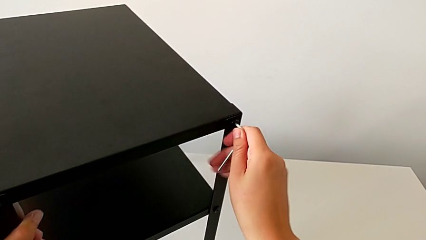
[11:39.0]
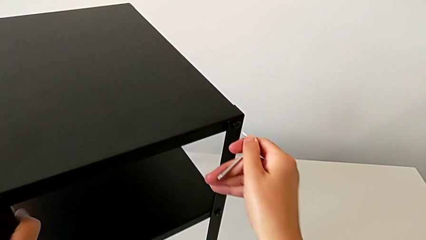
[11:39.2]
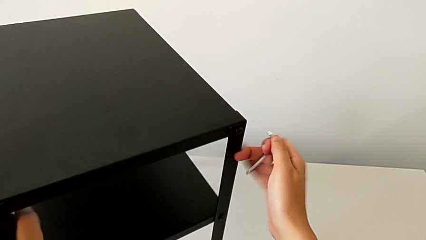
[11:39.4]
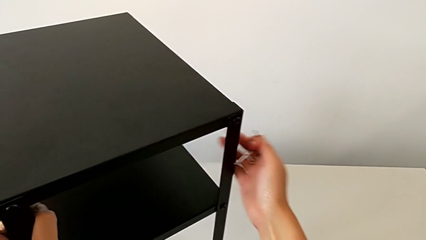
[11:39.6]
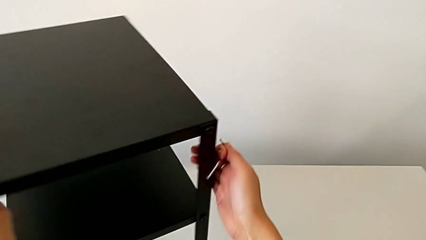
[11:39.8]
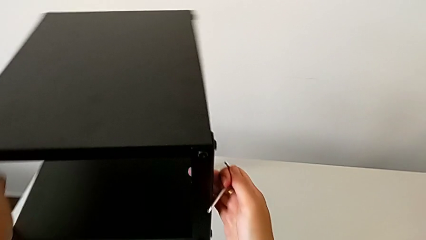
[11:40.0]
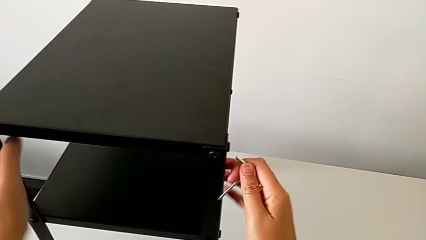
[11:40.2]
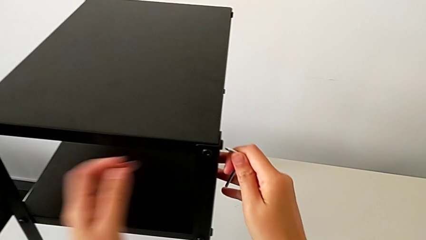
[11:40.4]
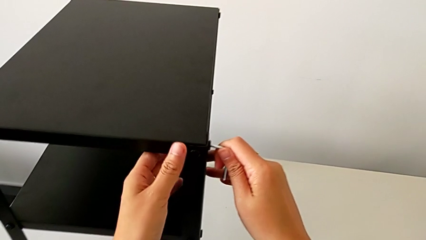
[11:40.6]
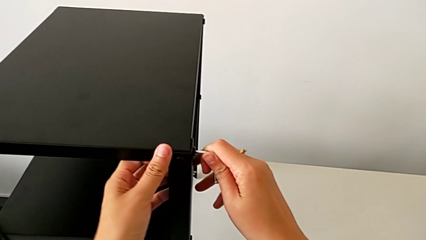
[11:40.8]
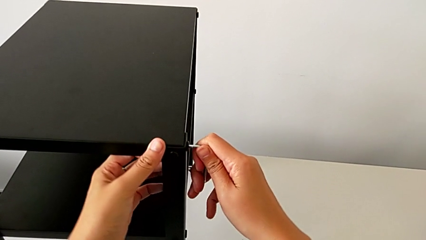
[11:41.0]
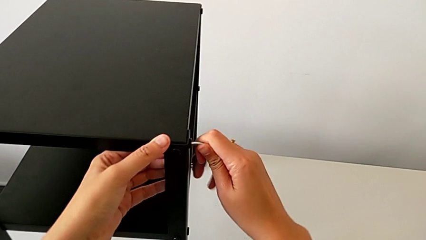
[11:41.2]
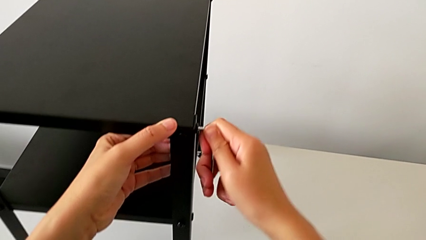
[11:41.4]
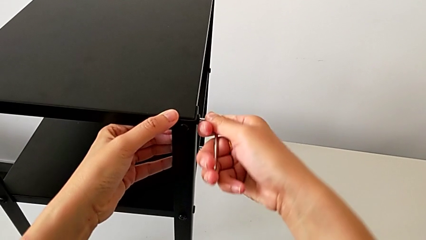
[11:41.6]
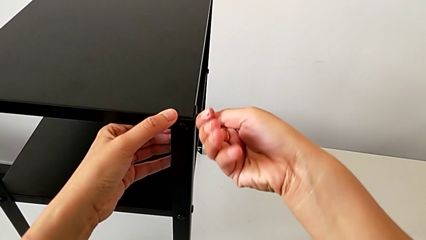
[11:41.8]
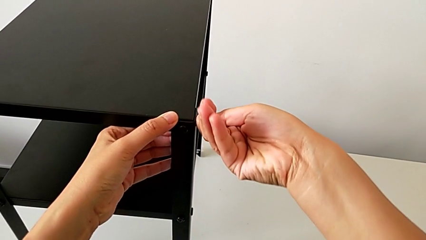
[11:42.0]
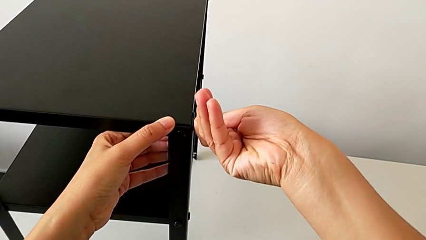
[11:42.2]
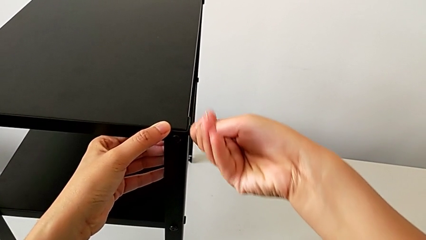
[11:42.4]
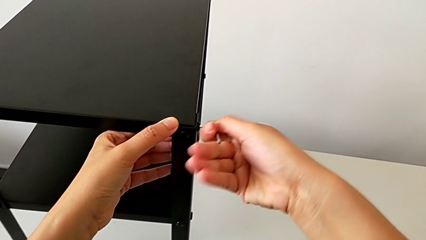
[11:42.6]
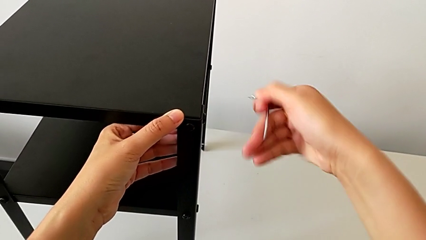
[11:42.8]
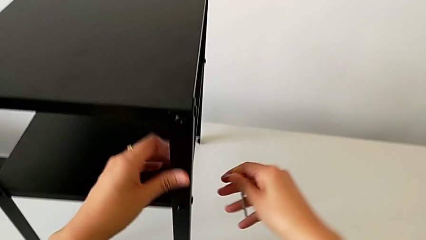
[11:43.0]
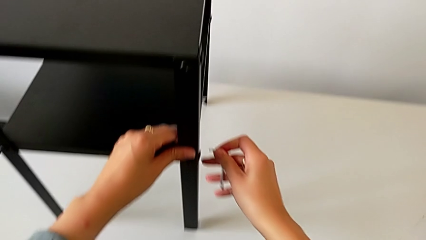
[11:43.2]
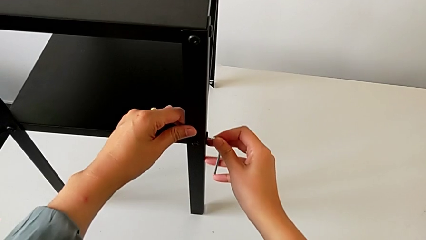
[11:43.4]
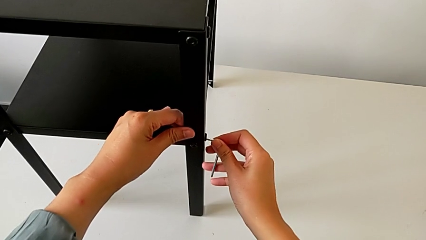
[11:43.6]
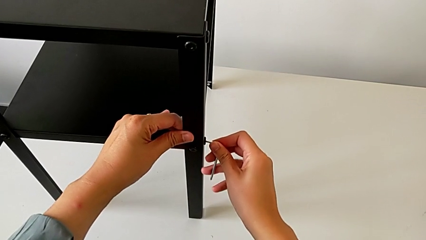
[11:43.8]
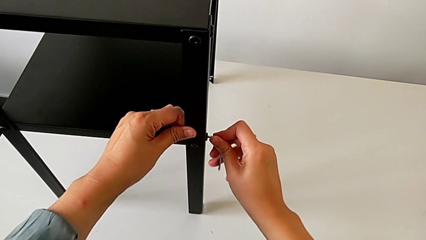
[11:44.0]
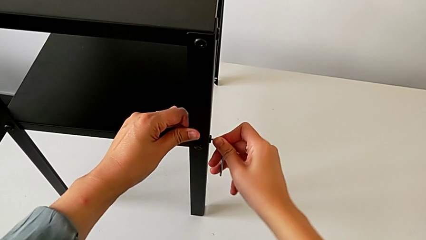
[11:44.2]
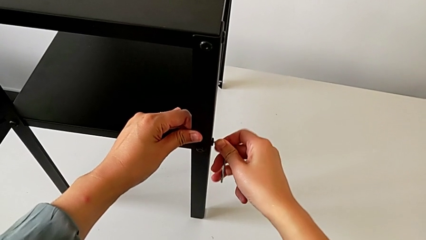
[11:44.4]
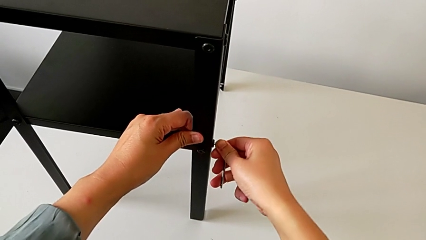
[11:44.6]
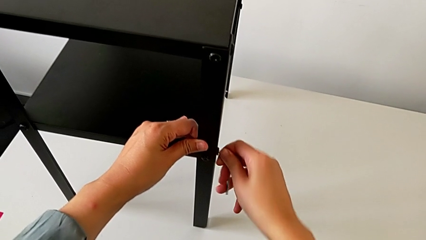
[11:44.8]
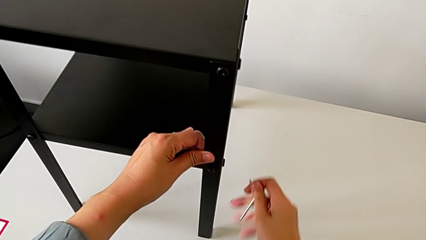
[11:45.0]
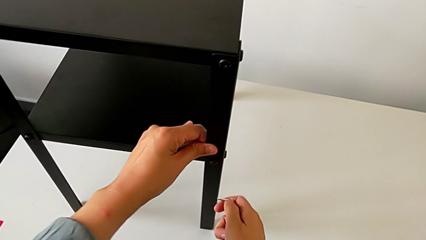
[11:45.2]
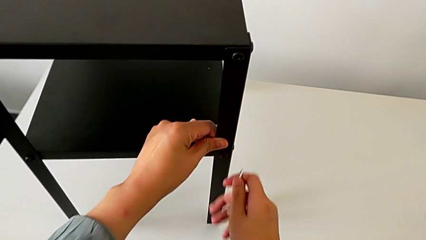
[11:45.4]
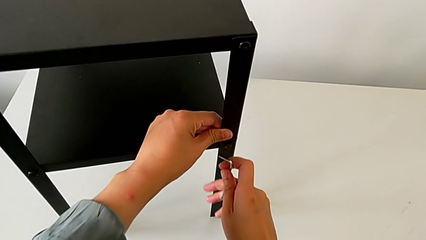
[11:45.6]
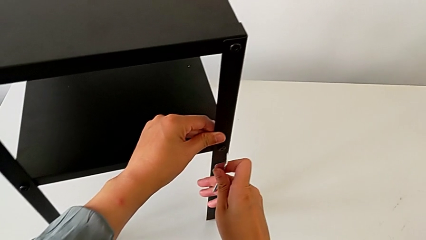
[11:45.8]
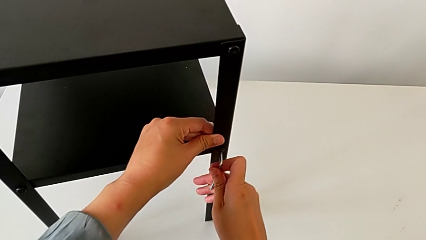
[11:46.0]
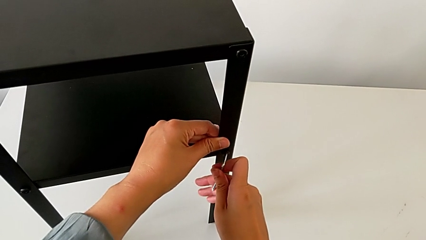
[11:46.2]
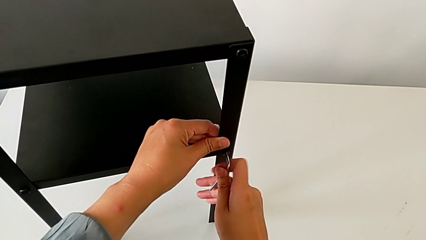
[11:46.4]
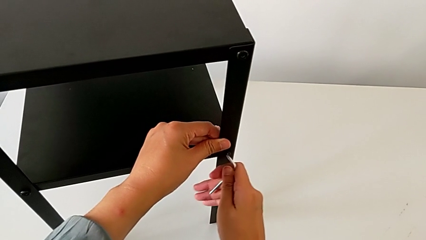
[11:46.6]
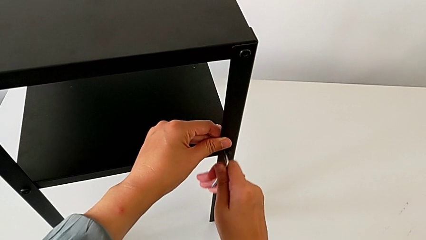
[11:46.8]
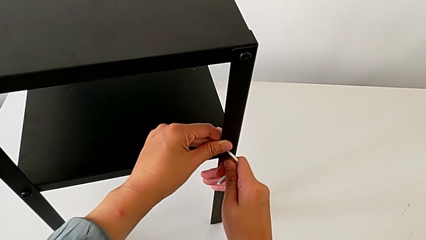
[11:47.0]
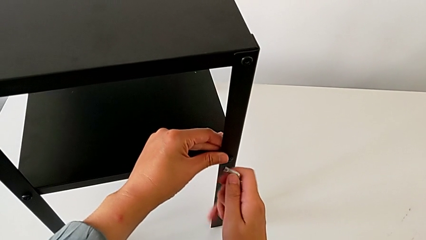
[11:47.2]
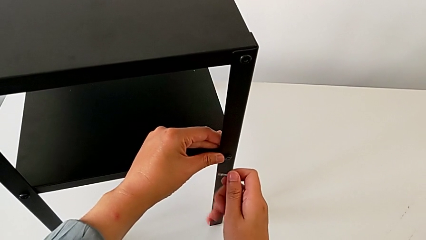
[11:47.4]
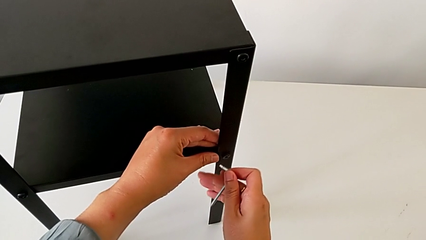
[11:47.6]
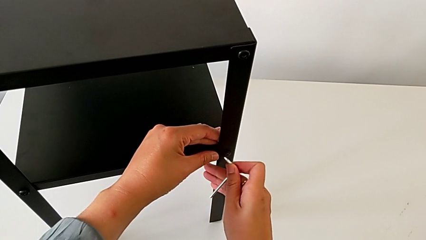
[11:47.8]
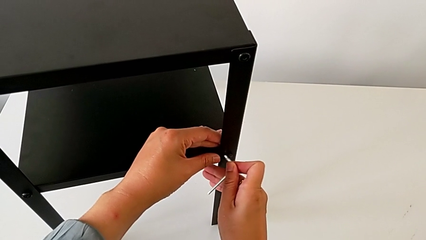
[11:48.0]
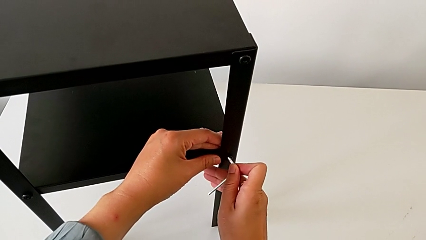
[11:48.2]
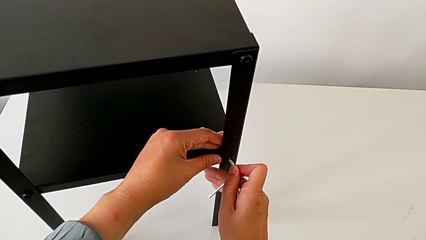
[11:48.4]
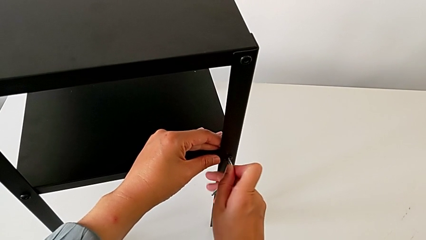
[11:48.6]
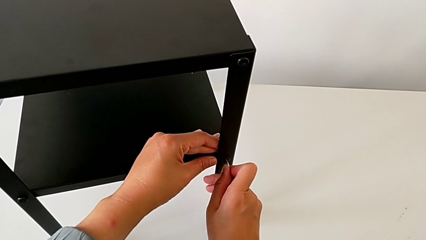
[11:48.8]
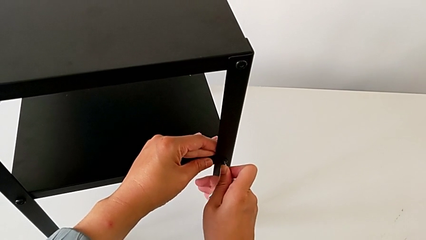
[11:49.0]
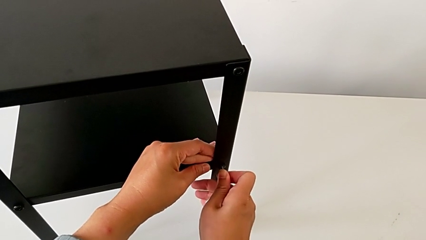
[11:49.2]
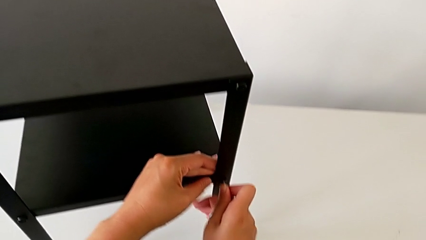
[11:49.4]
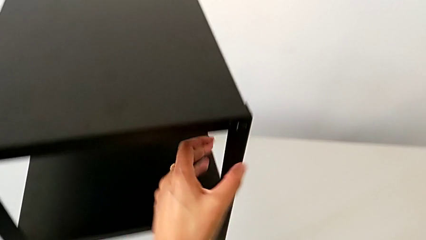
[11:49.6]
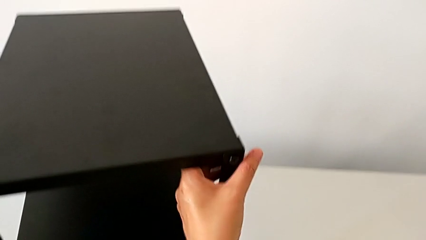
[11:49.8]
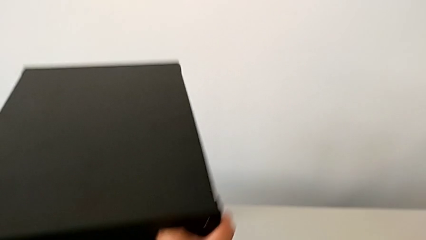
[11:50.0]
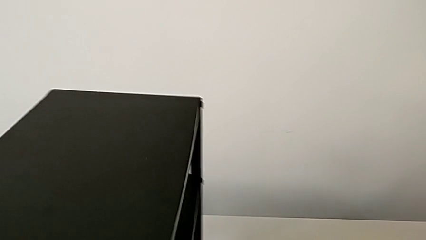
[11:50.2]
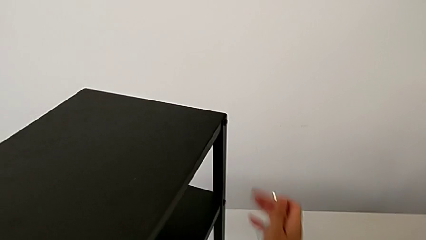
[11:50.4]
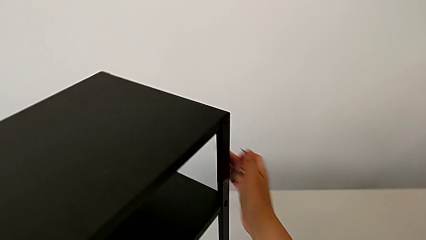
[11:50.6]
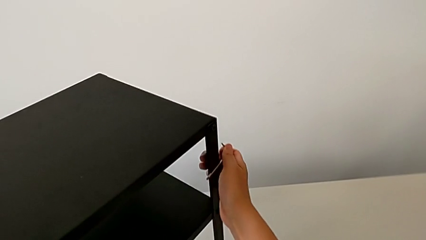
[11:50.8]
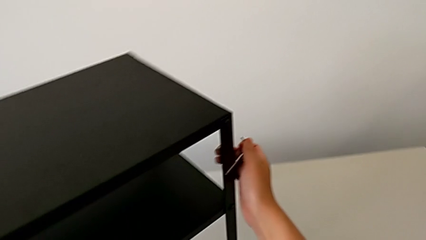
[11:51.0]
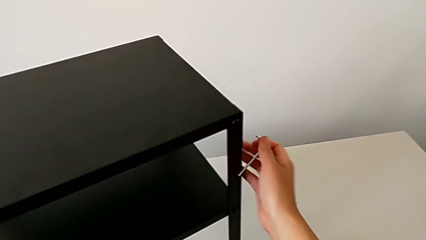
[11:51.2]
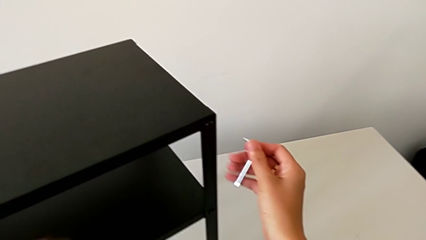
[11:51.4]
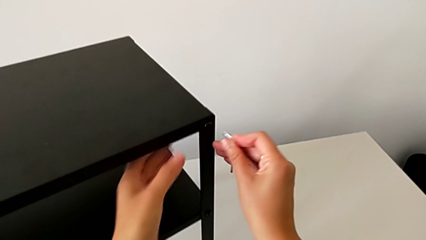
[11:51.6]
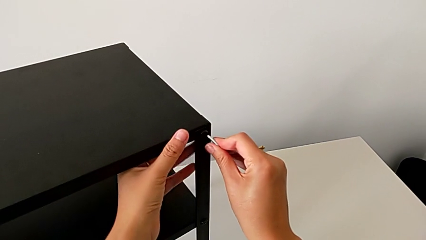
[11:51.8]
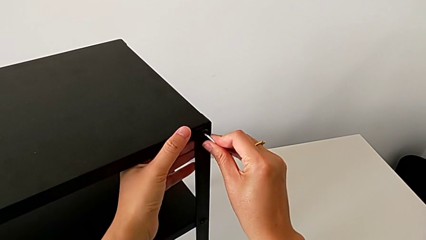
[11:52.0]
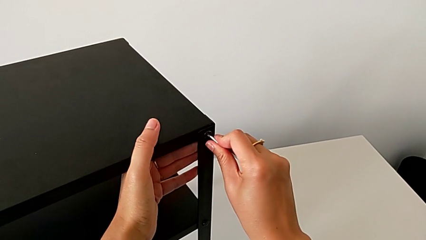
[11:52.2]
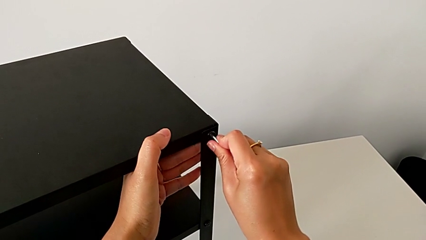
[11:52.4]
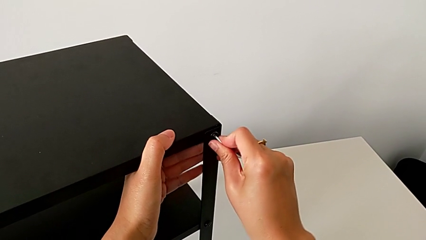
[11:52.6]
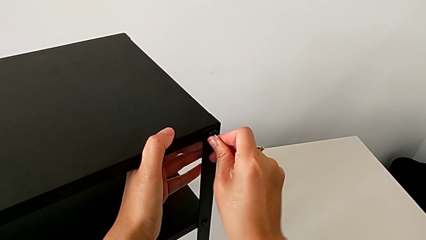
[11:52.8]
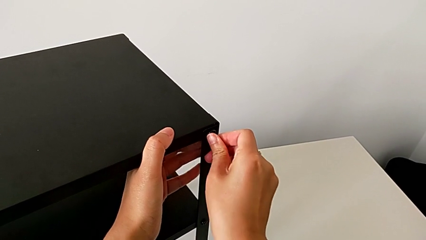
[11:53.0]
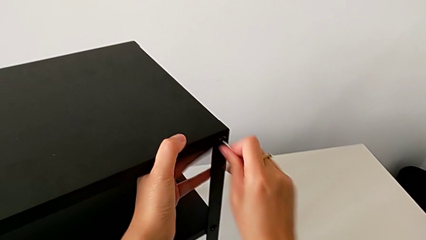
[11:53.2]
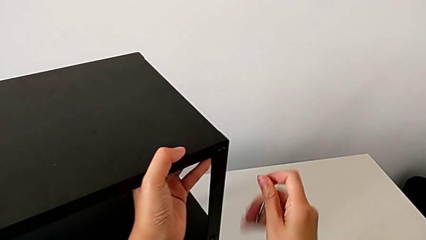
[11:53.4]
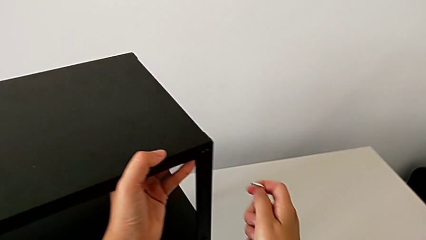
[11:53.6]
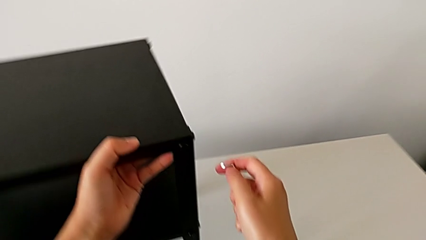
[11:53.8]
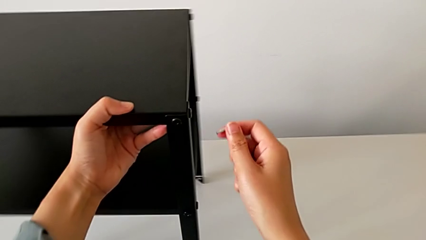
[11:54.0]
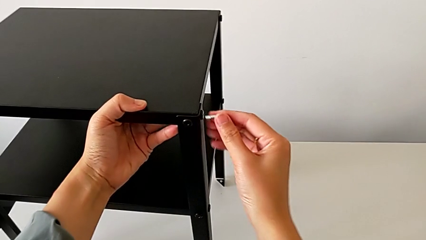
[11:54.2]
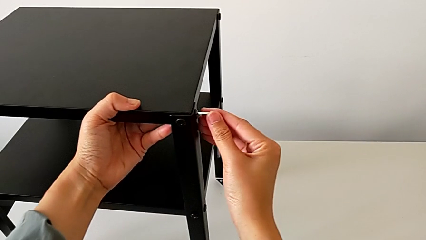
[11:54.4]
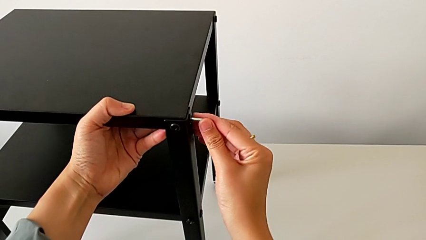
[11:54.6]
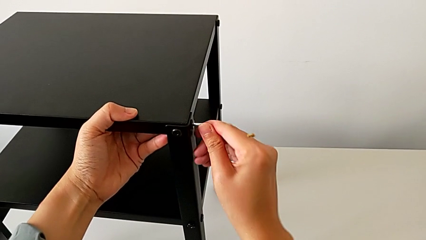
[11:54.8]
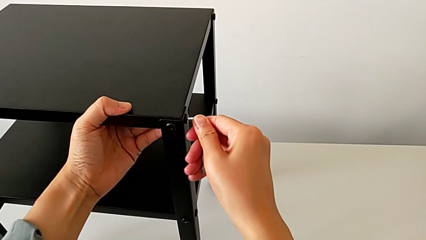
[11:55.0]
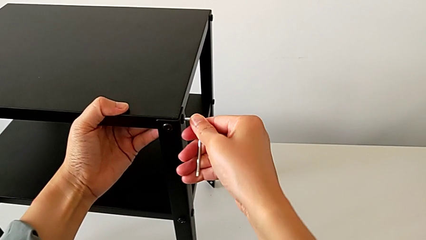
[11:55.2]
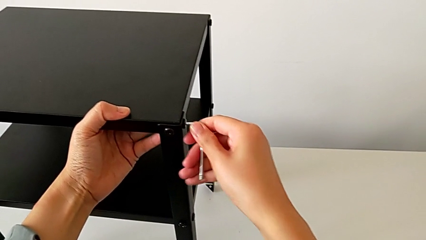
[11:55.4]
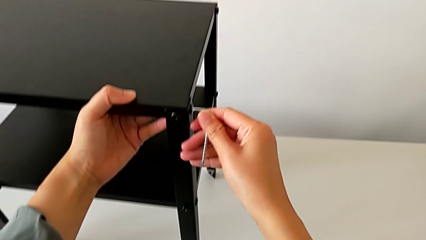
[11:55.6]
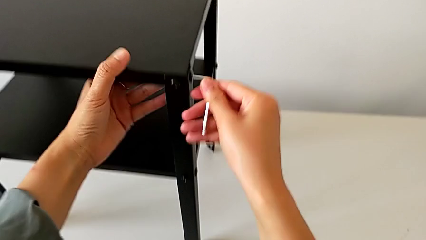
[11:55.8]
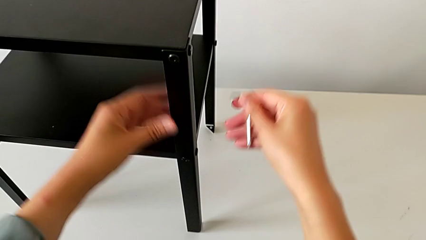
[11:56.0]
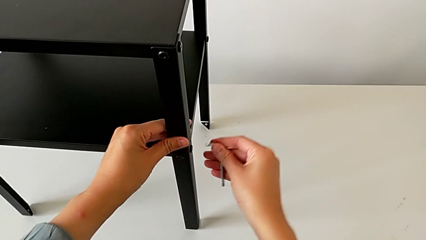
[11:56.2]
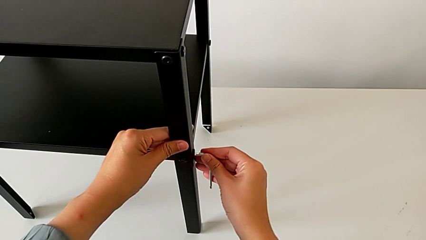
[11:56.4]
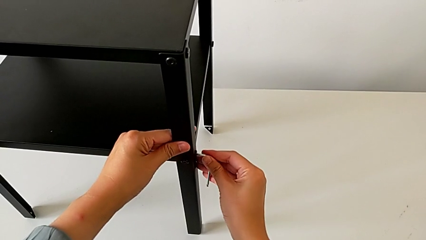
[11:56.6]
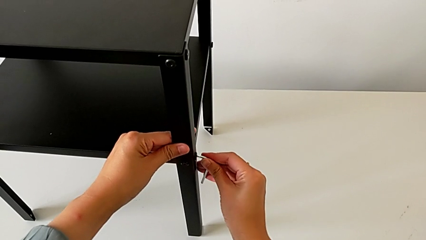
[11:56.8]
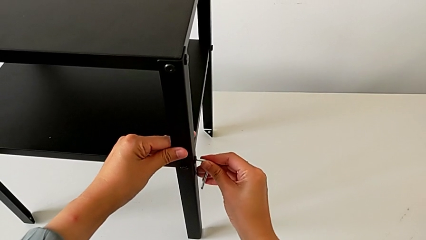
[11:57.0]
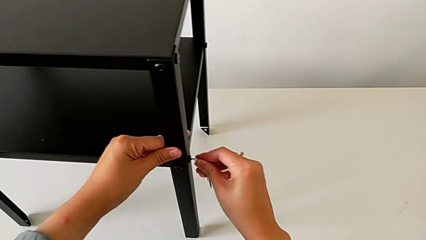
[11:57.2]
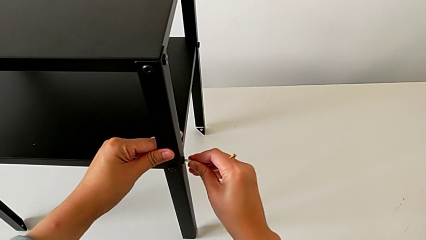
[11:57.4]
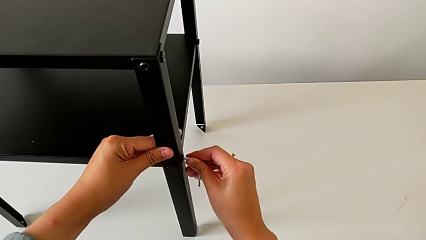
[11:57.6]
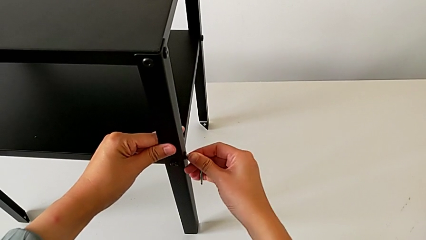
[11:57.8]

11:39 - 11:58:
The camera wearer is tightening the screws with the Allen wrench. They withdraw the Allen wrench, slide the nightstand, insert the Allen wrench, screw the hex socket head, withdraw the Allen wrench, insert it, screw the hex socket head, withdraw the Allen wrench, slide the nightstand, insert the Allen wrench, withdraw it, slide the nightstand, insert the Allen wrench, withdraw it, slide the nightstand, insert the Allen wrench, screw the hex socket head, withdraw the Allen wrench and insert it.
